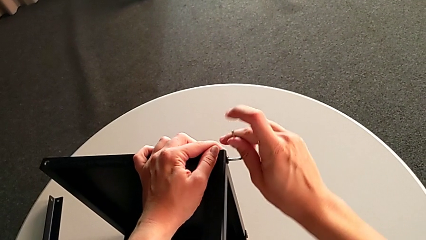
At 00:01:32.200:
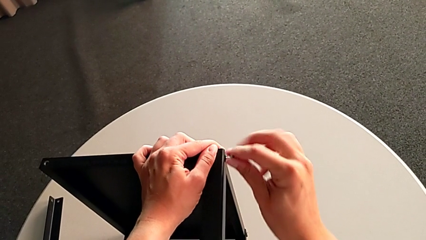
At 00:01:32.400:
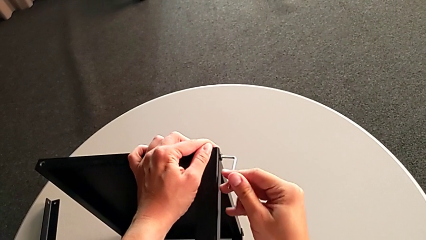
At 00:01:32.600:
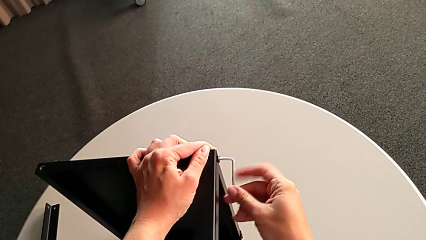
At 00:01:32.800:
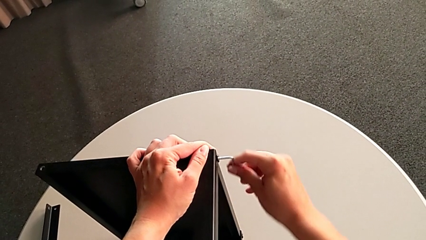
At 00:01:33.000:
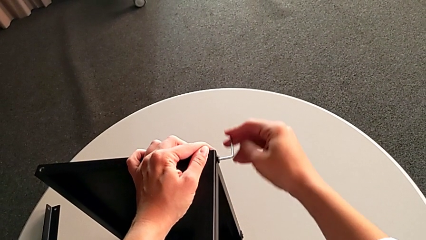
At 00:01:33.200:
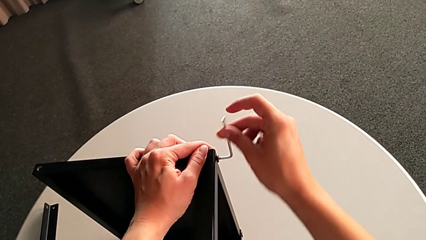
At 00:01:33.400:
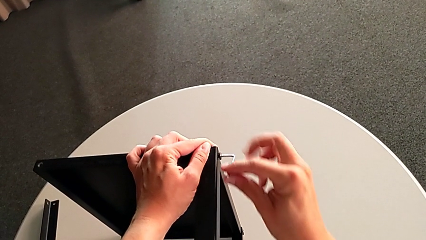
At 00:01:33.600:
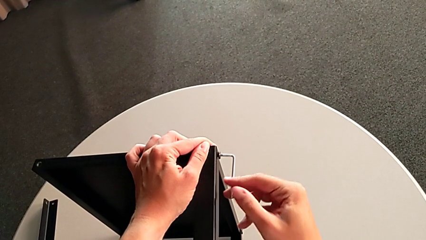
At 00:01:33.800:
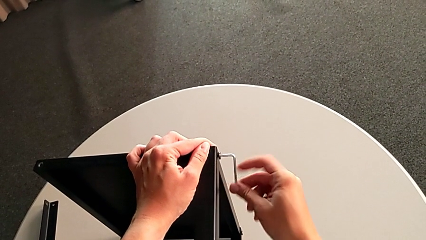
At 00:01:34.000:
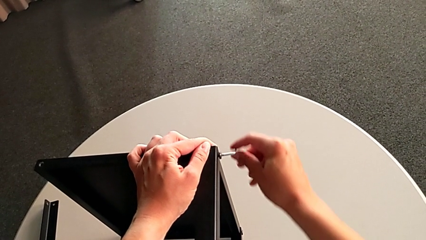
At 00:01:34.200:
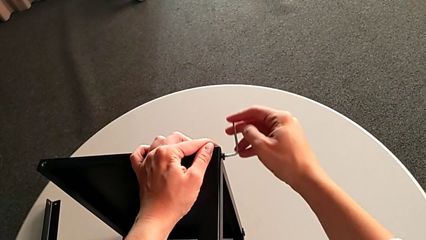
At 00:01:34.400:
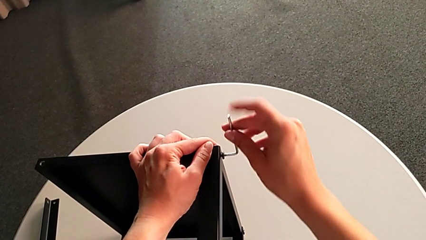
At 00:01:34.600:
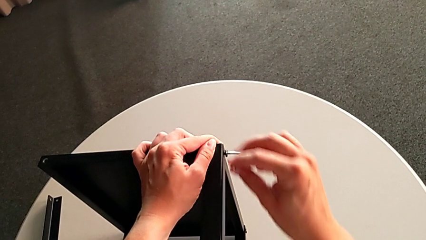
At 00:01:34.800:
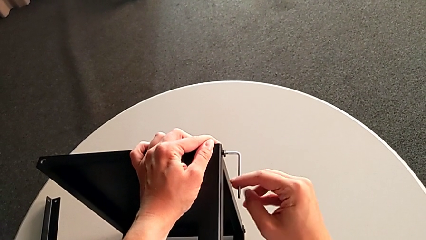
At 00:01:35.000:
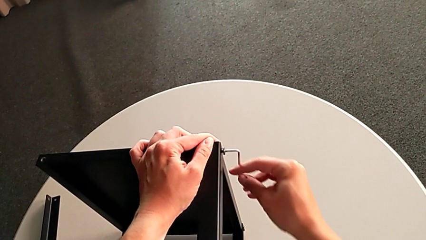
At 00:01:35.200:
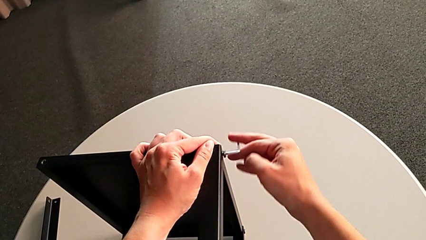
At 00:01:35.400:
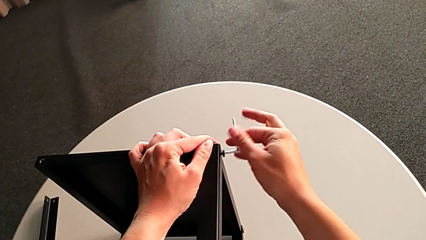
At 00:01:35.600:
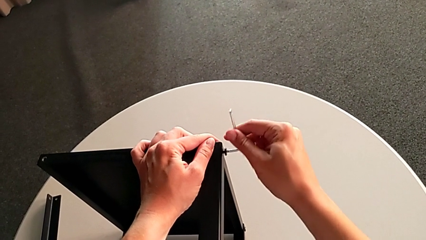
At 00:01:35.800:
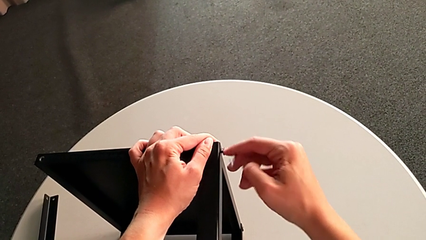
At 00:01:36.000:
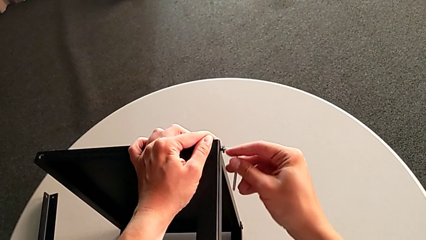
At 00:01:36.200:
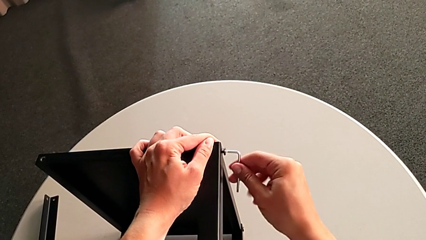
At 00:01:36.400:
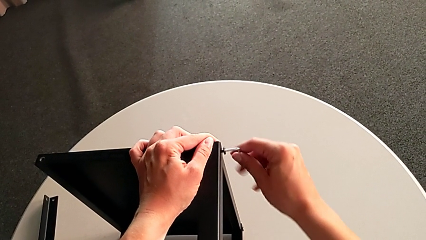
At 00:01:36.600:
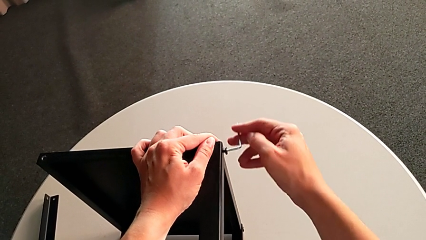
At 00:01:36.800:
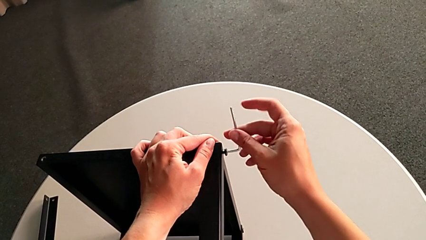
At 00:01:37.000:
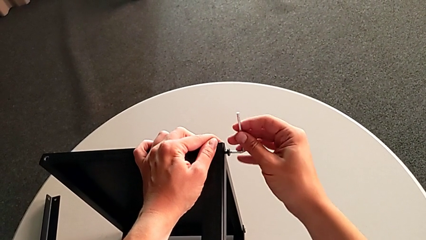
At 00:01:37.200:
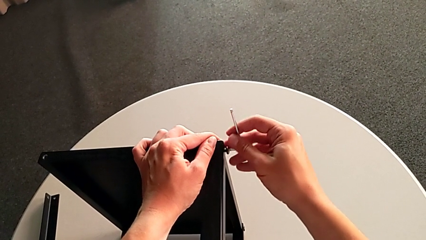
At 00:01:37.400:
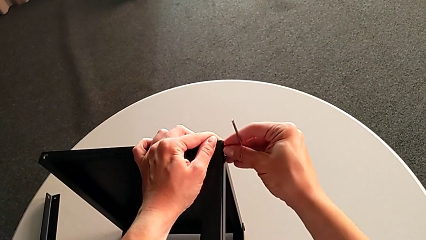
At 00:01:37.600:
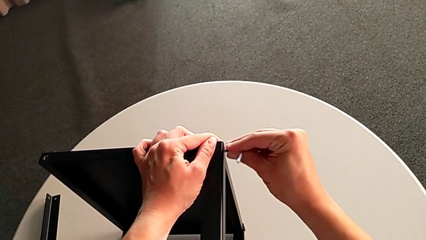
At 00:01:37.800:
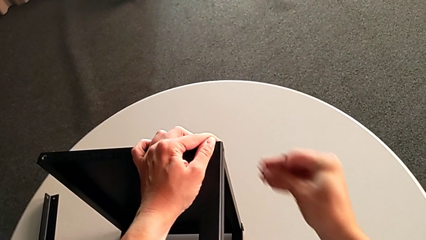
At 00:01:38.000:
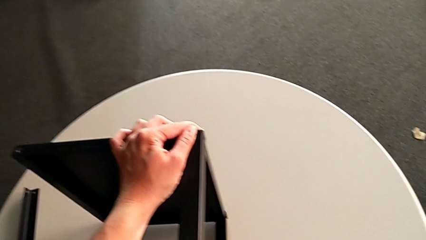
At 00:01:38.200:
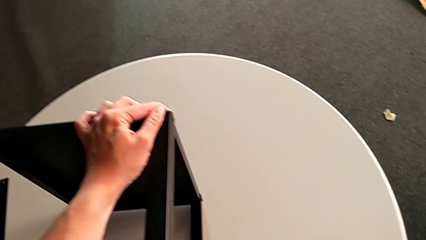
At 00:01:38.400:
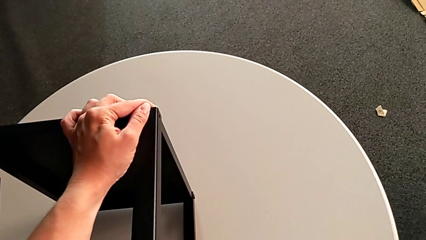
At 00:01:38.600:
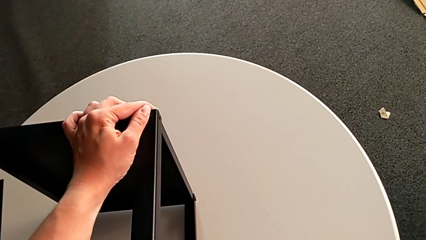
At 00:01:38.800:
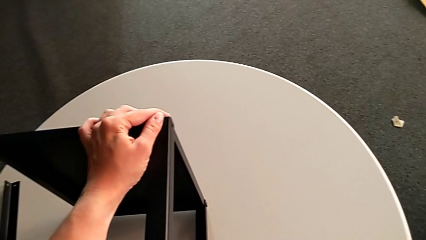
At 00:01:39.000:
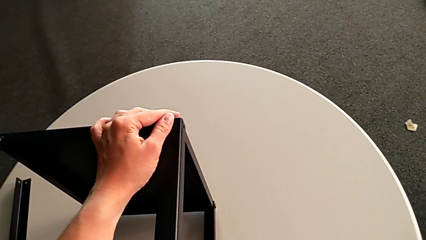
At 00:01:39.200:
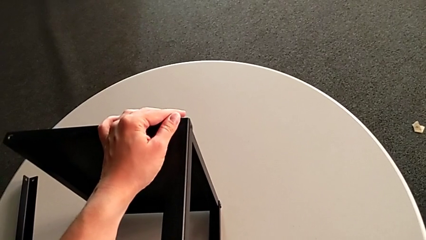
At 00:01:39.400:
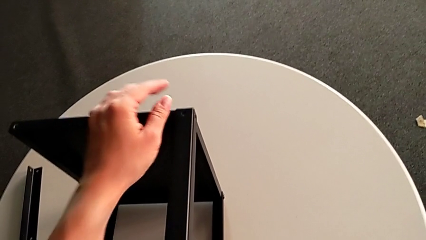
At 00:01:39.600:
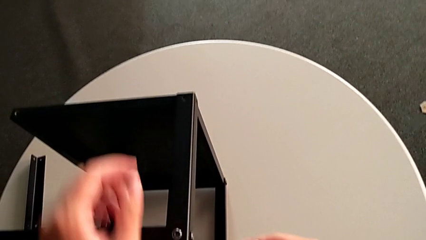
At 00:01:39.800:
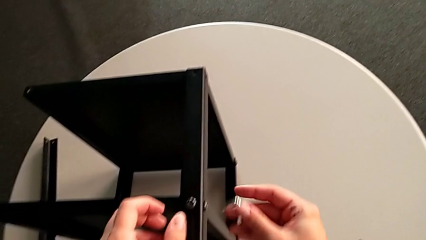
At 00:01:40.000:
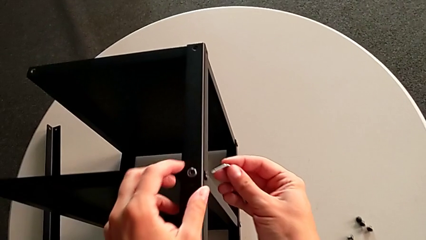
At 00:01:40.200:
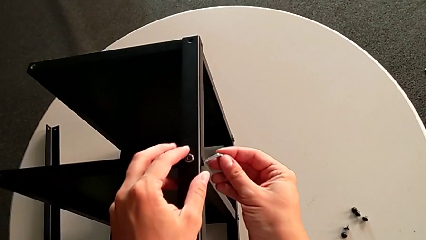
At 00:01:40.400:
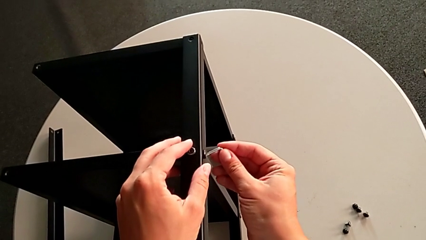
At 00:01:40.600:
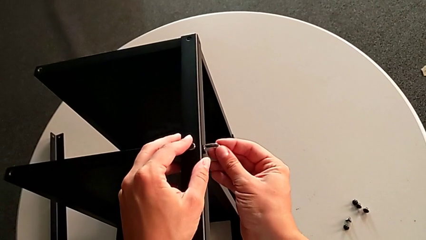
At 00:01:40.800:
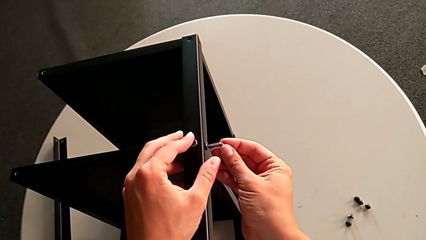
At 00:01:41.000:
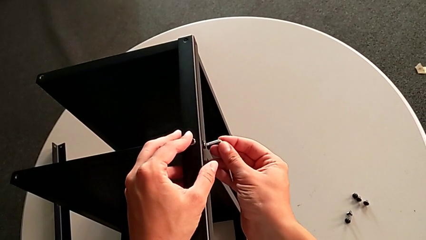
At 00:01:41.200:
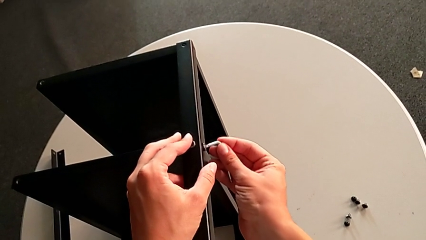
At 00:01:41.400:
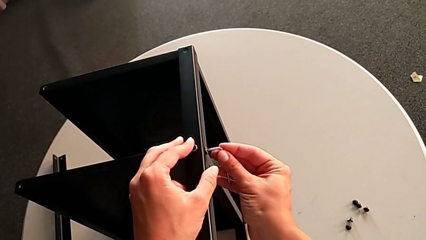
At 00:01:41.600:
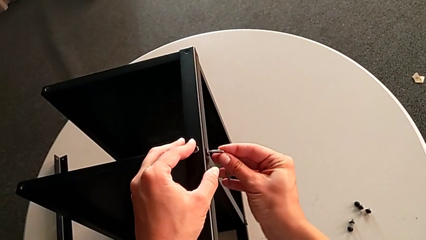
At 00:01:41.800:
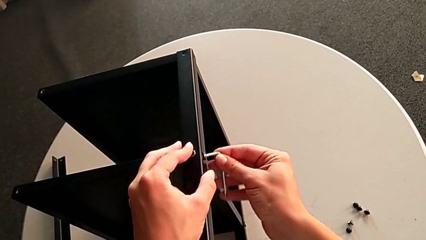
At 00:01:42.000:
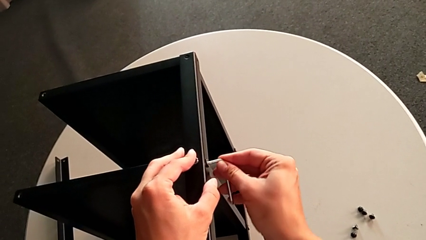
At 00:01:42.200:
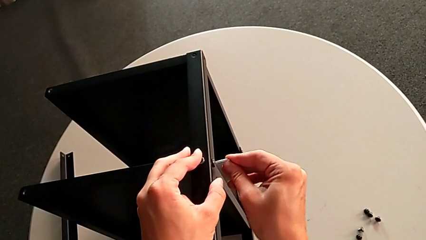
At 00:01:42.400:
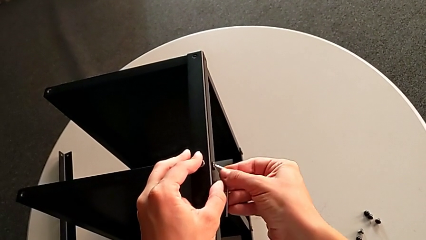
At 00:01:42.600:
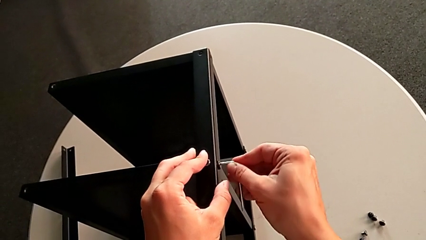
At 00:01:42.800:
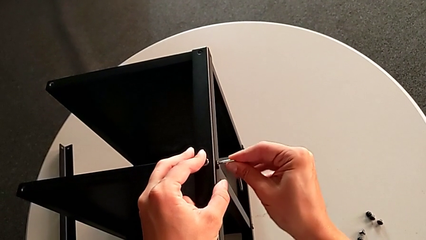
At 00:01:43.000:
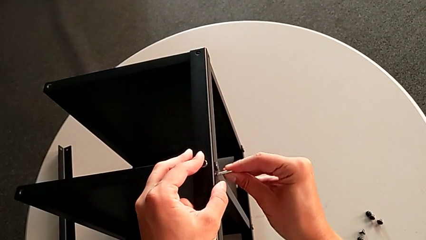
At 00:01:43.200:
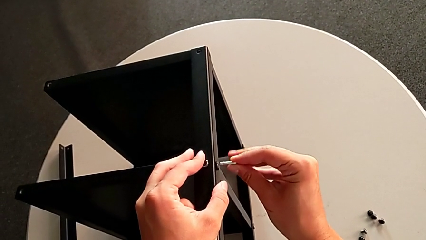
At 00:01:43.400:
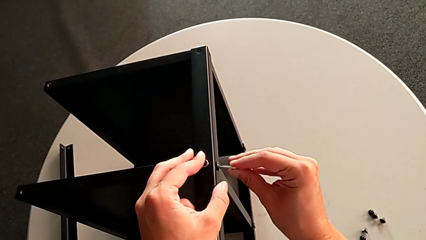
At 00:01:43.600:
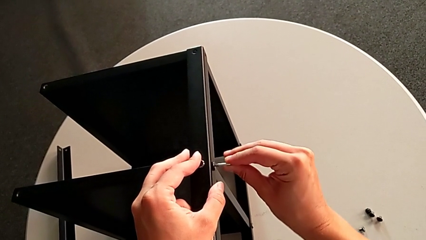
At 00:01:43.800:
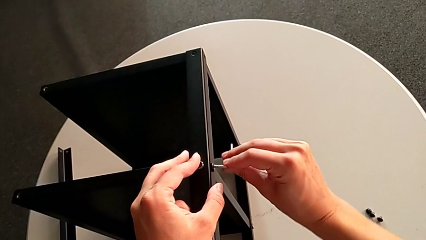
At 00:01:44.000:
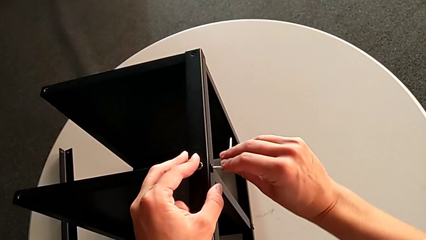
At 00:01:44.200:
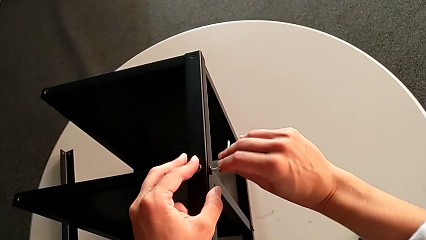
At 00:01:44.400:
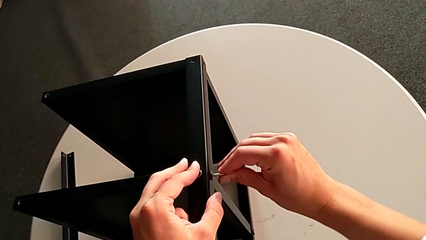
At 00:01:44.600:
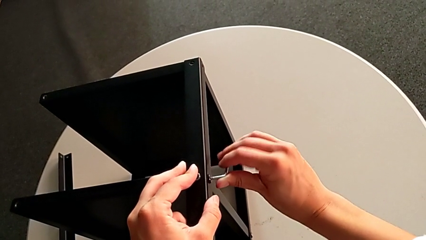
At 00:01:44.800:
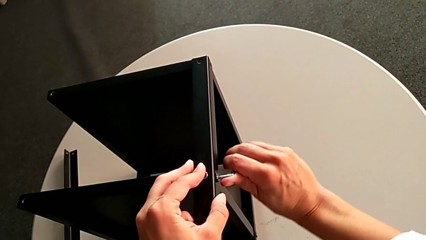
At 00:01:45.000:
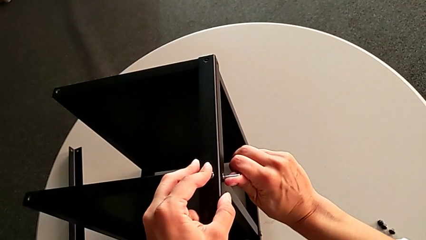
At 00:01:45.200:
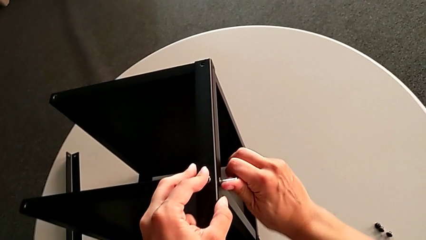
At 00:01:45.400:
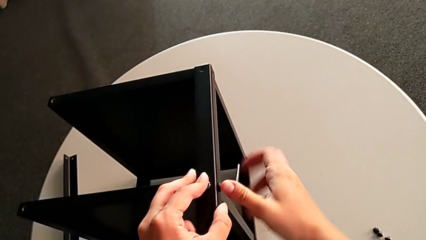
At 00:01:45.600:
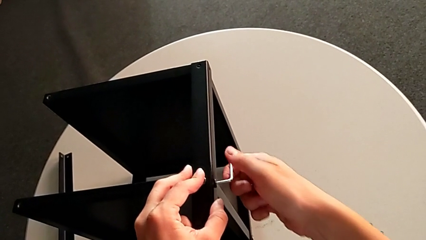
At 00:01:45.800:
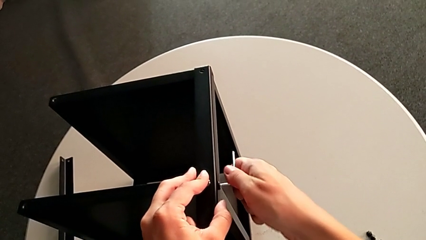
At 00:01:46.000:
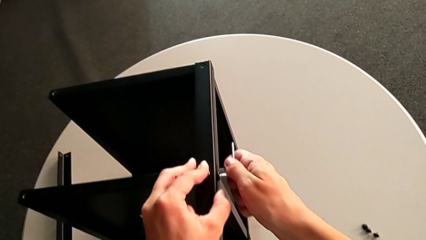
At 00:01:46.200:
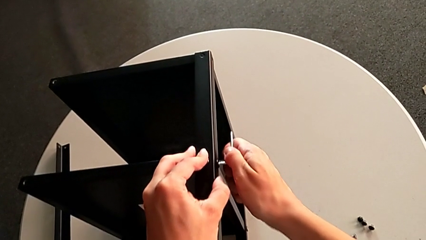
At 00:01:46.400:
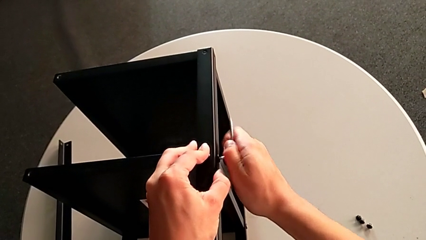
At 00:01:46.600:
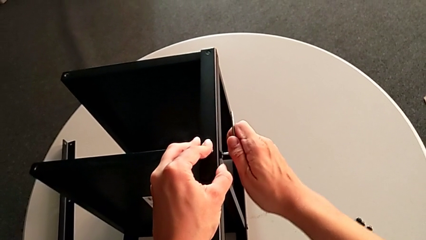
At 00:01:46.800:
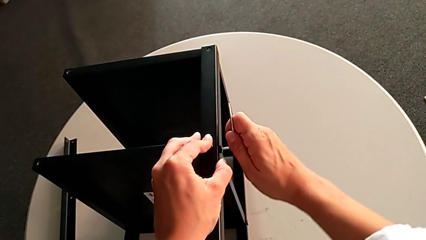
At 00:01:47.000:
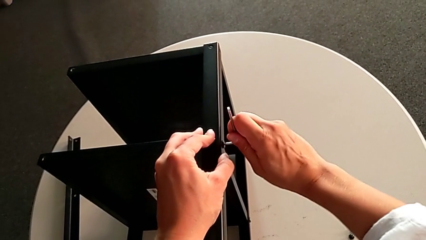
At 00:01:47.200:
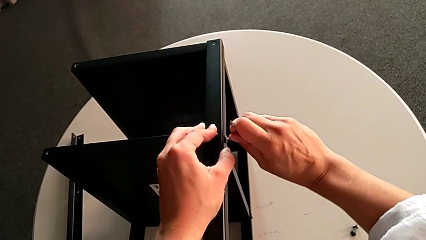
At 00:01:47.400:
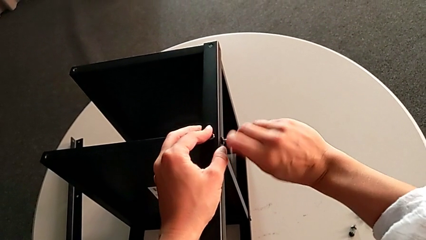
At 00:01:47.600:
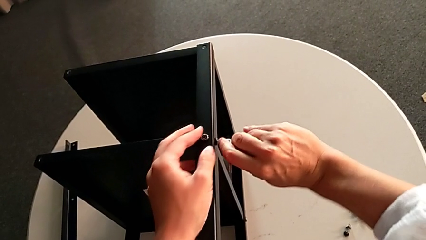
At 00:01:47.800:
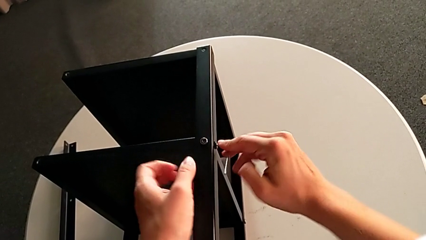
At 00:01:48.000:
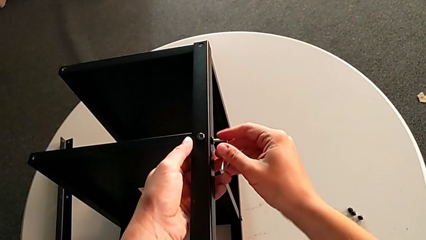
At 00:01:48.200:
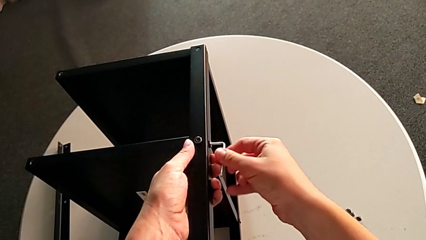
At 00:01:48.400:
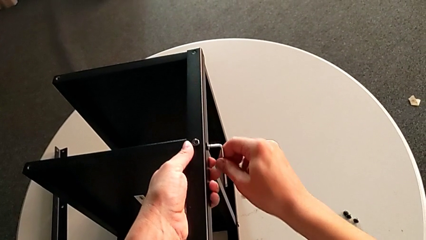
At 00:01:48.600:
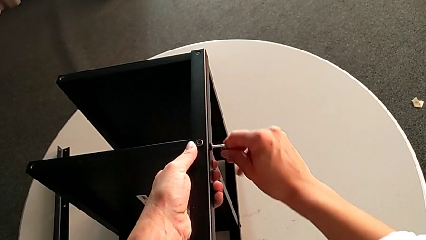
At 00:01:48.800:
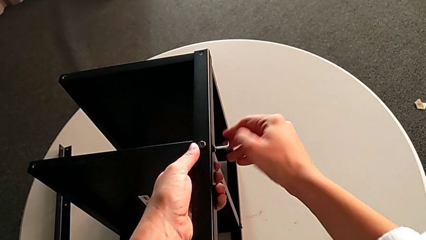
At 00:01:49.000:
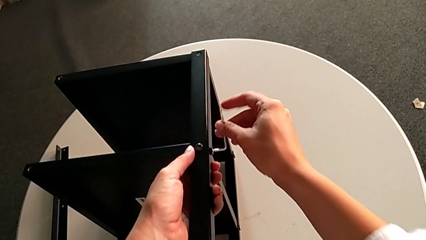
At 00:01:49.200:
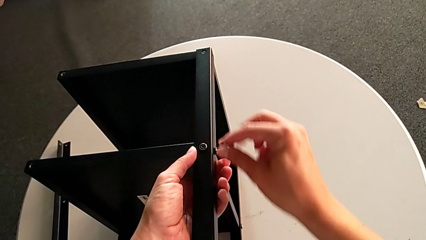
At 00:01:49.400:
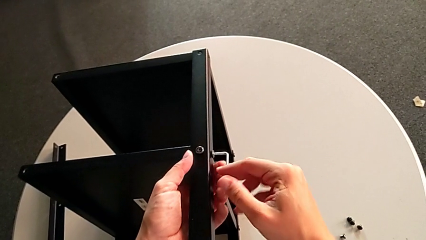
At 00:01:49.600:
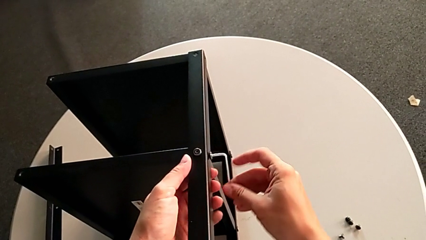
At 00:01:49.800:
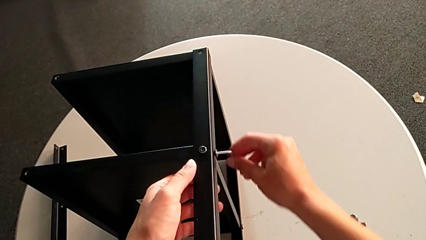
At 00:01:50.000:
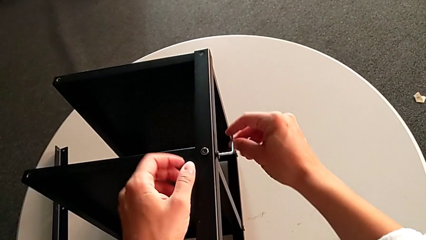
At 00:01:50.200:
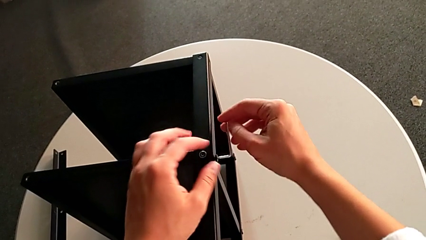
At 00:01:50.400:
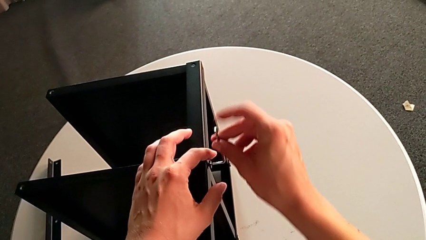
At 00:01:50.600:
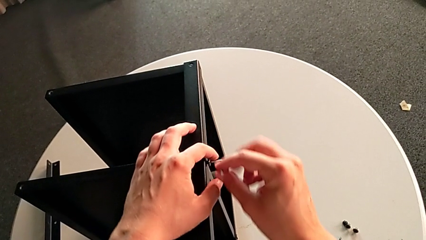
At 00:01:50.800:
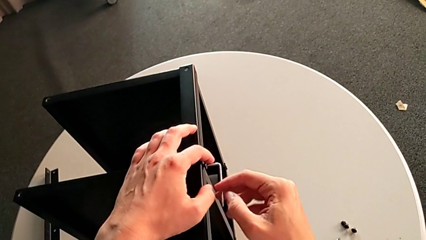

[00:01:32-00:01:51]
The camera wearer is unscrewing the second leg. They keep unscrewing the hex socket head, disassemble it, place it, insert the Allen wrench and begin to unscrew the hex socket head.
